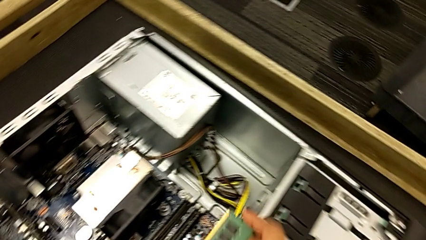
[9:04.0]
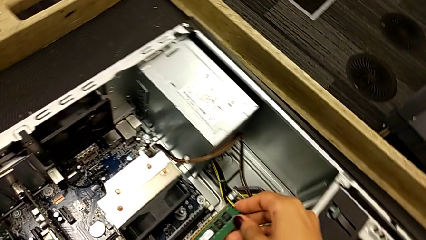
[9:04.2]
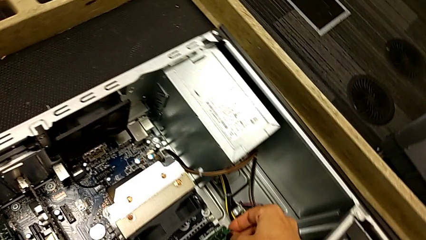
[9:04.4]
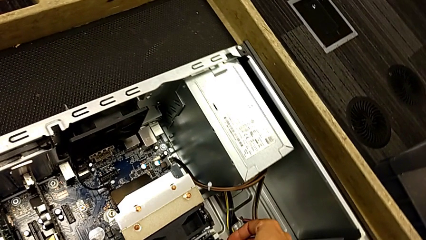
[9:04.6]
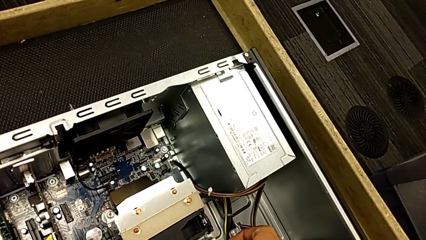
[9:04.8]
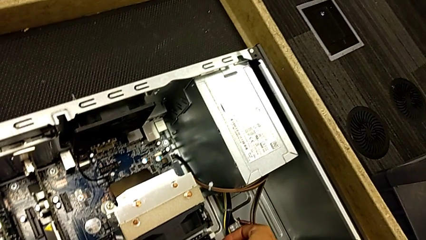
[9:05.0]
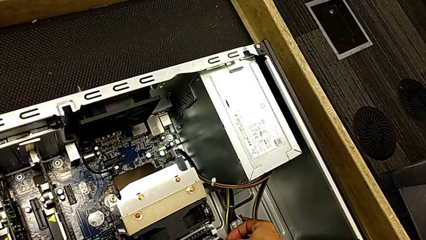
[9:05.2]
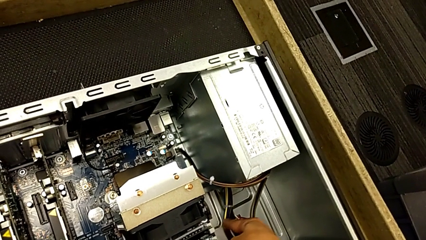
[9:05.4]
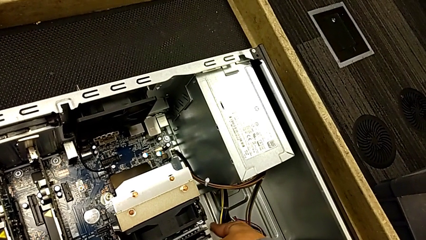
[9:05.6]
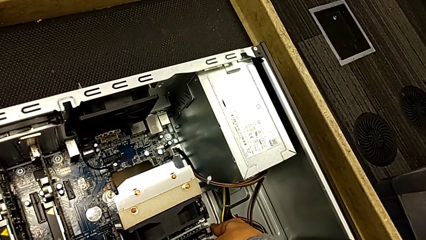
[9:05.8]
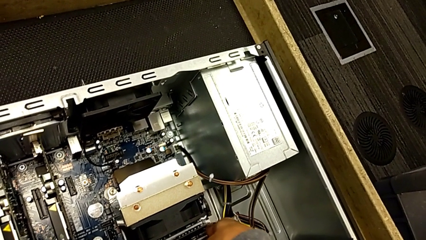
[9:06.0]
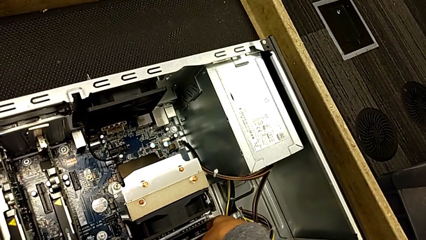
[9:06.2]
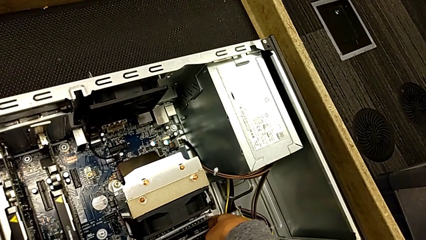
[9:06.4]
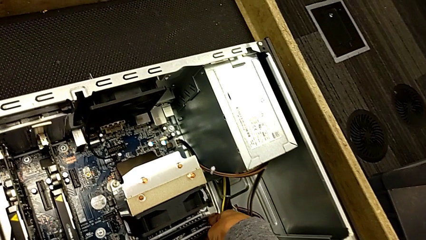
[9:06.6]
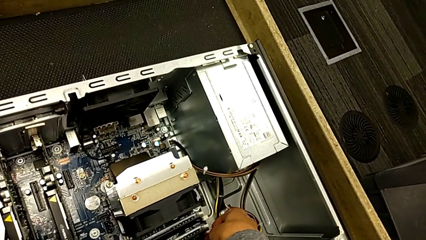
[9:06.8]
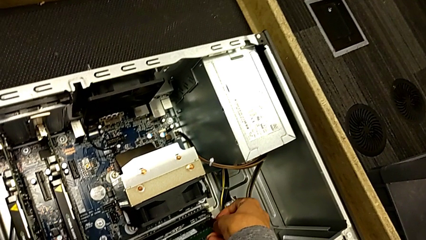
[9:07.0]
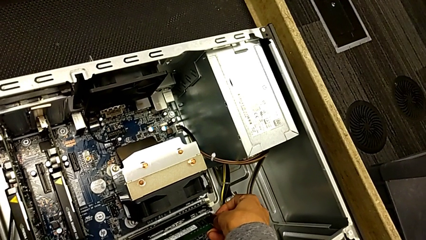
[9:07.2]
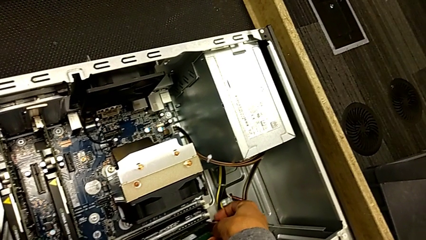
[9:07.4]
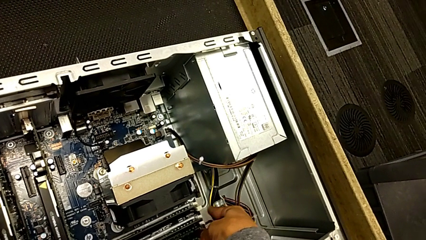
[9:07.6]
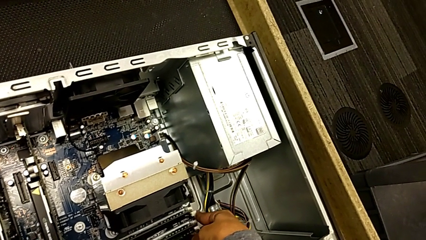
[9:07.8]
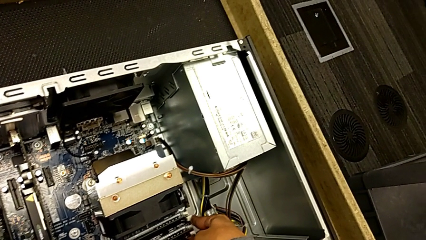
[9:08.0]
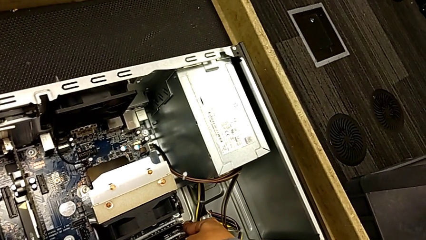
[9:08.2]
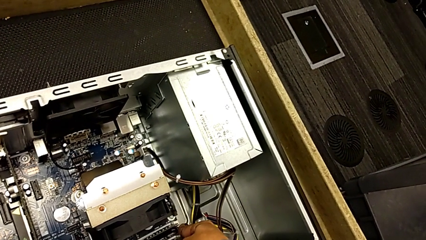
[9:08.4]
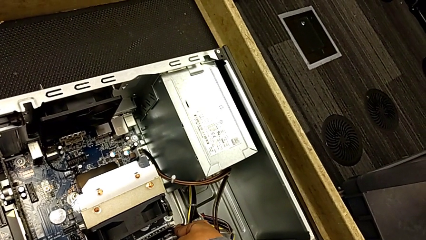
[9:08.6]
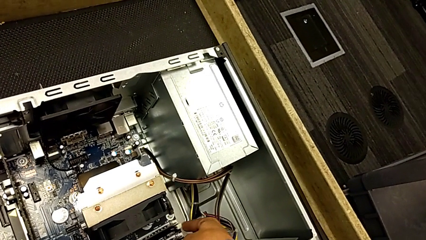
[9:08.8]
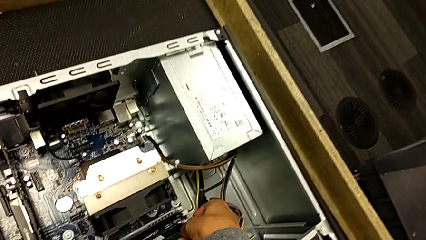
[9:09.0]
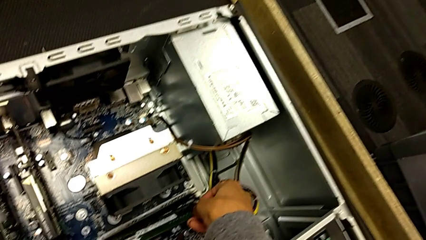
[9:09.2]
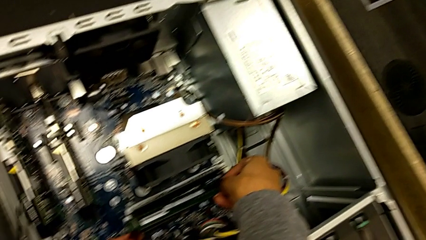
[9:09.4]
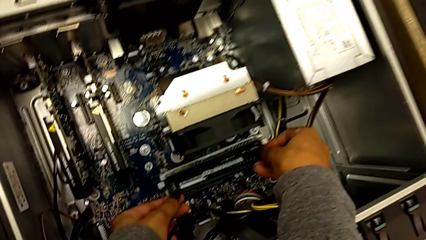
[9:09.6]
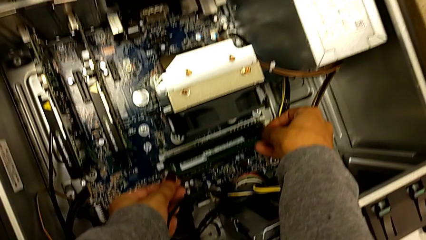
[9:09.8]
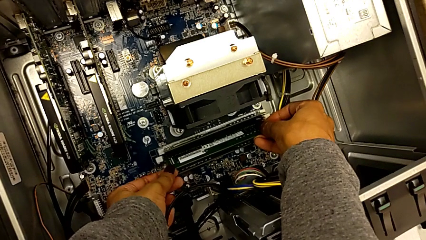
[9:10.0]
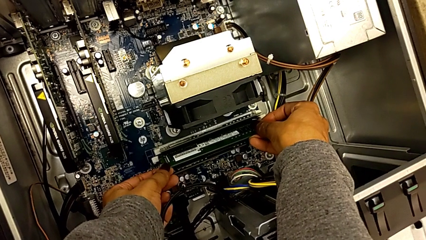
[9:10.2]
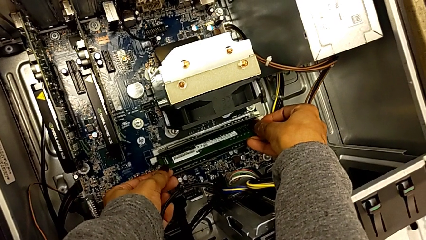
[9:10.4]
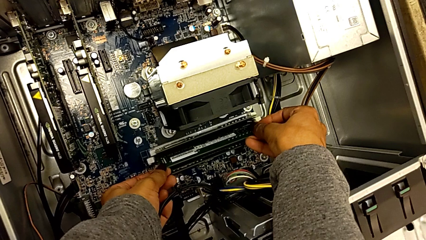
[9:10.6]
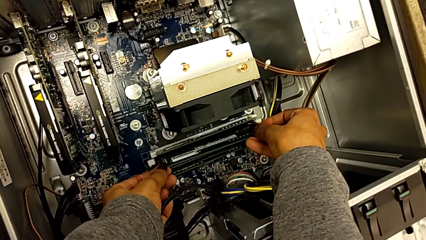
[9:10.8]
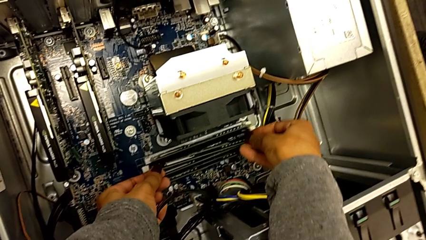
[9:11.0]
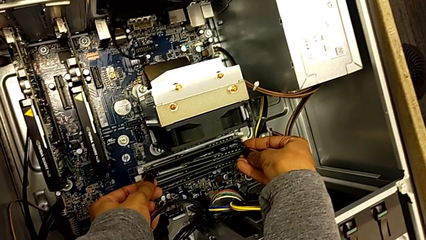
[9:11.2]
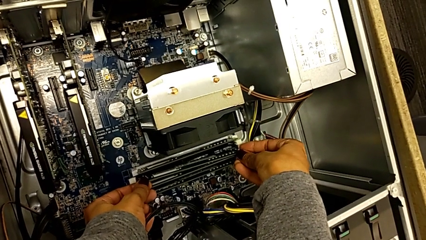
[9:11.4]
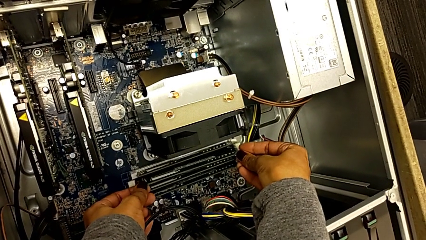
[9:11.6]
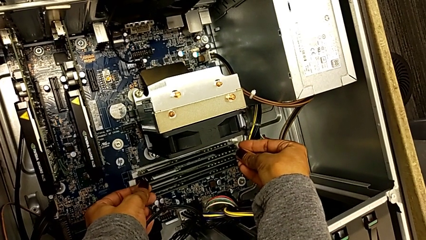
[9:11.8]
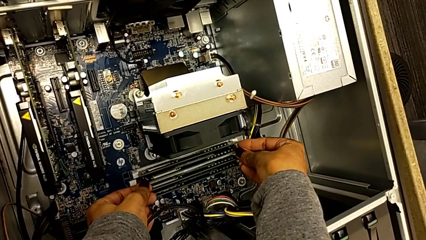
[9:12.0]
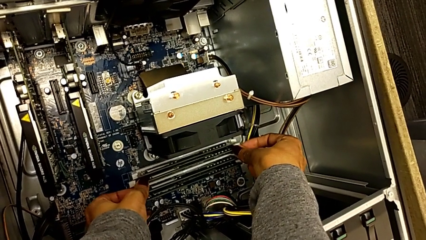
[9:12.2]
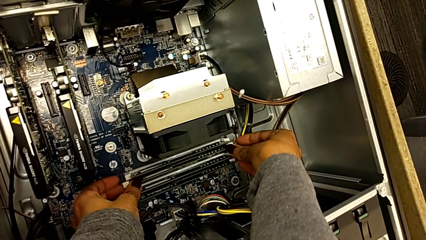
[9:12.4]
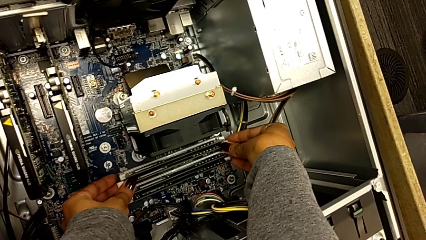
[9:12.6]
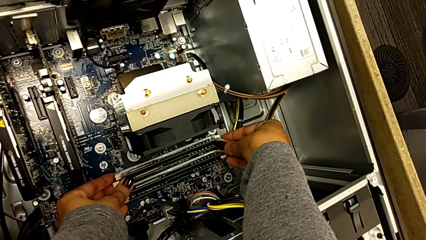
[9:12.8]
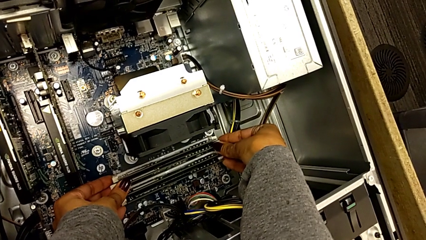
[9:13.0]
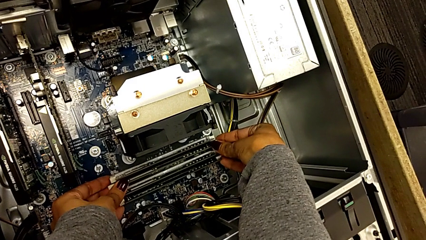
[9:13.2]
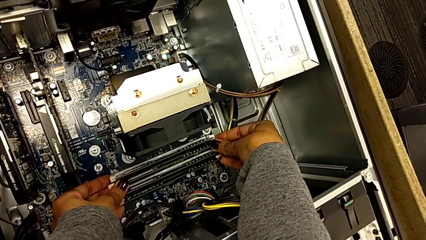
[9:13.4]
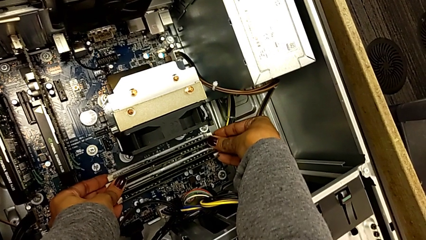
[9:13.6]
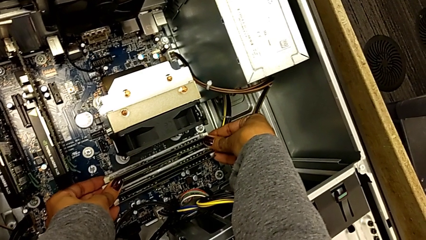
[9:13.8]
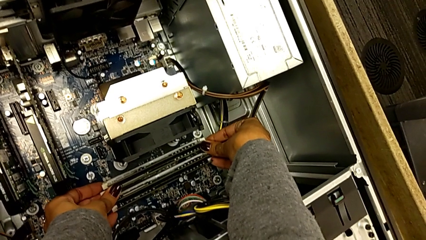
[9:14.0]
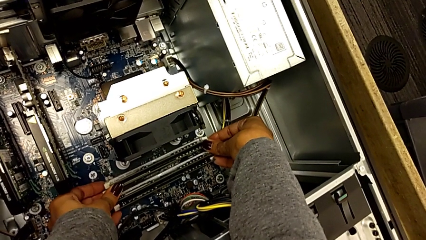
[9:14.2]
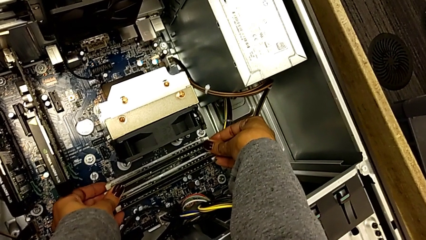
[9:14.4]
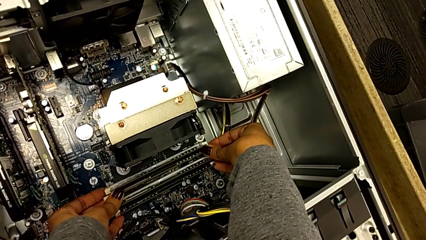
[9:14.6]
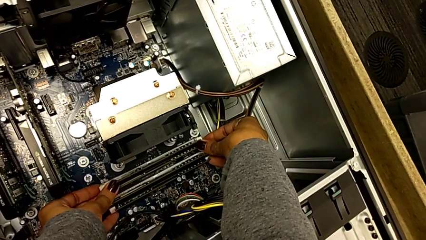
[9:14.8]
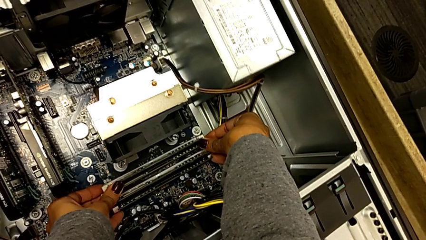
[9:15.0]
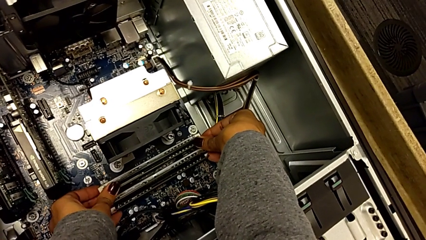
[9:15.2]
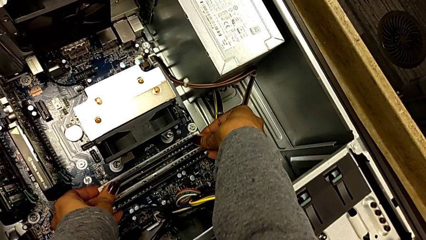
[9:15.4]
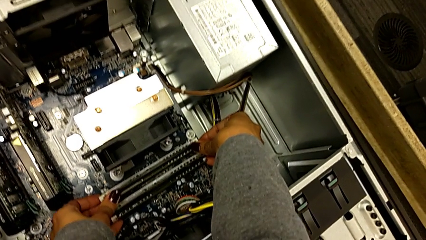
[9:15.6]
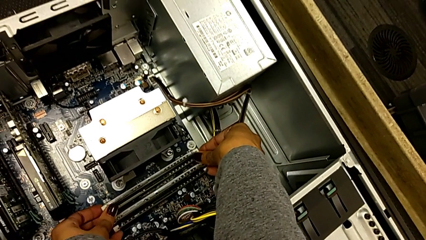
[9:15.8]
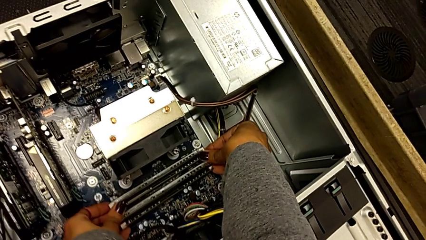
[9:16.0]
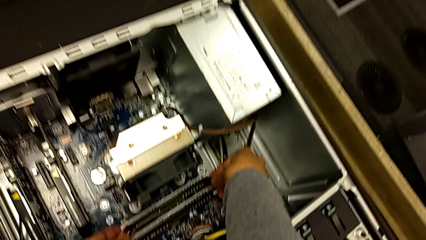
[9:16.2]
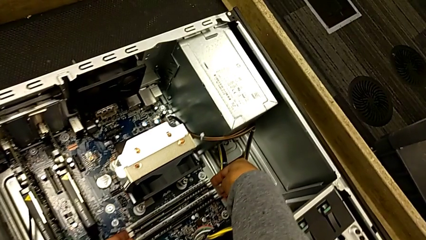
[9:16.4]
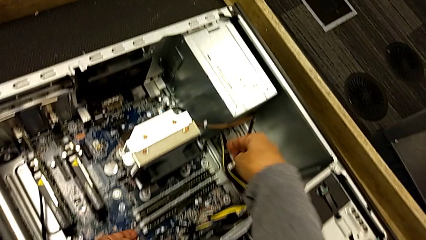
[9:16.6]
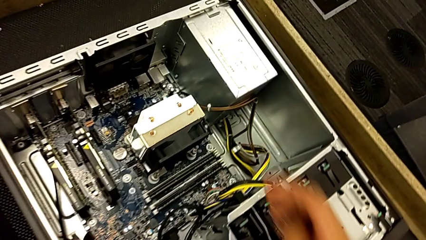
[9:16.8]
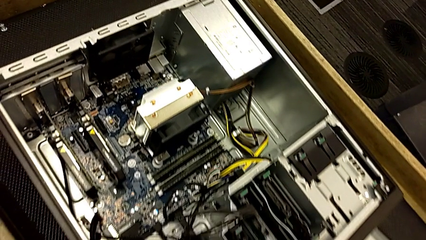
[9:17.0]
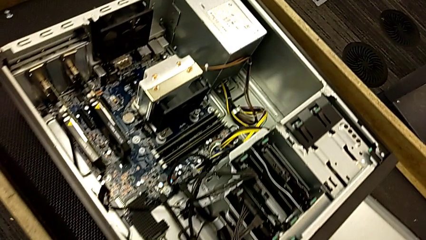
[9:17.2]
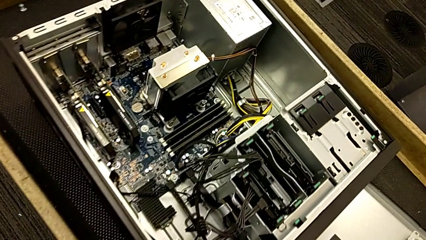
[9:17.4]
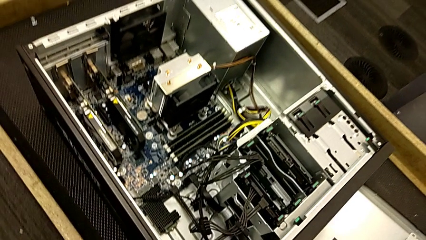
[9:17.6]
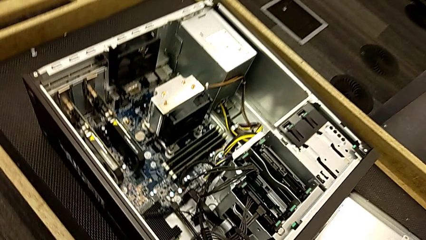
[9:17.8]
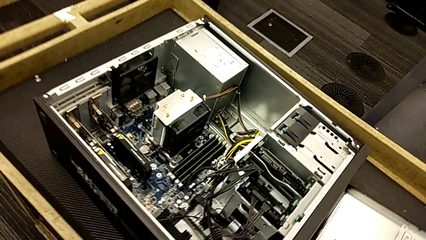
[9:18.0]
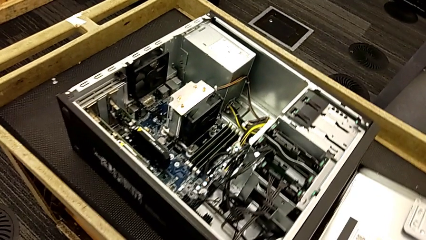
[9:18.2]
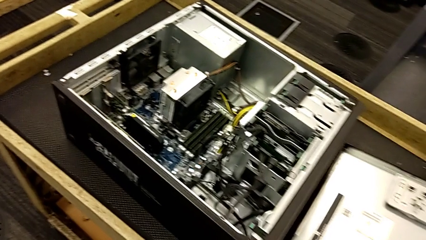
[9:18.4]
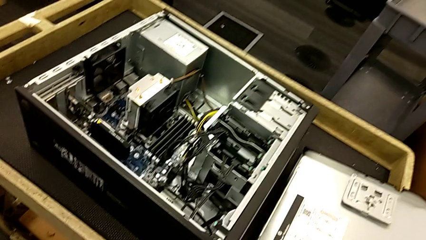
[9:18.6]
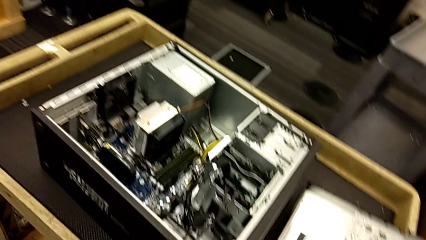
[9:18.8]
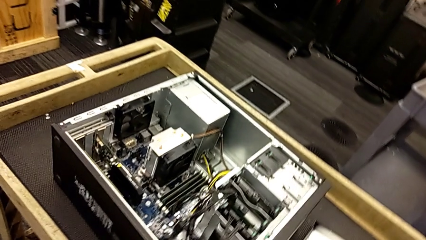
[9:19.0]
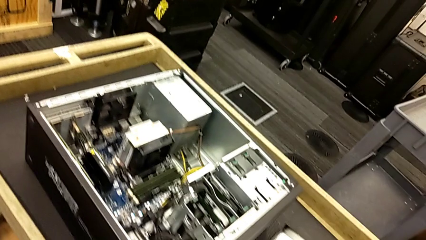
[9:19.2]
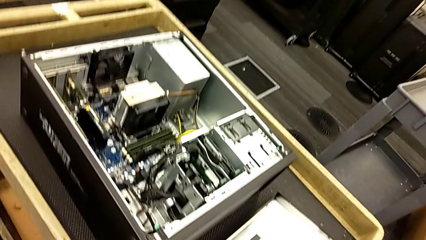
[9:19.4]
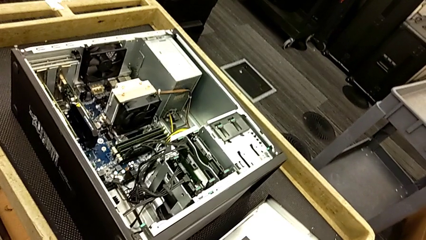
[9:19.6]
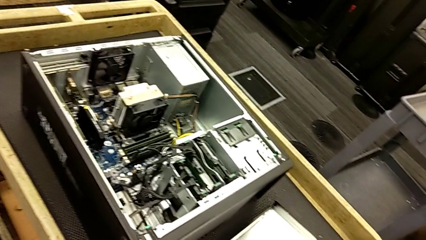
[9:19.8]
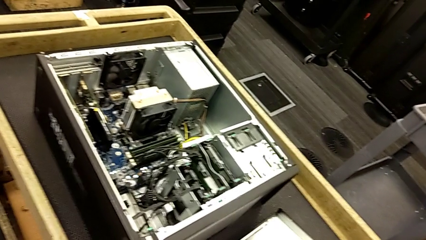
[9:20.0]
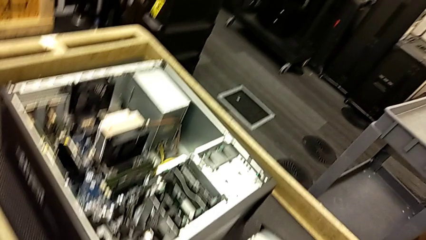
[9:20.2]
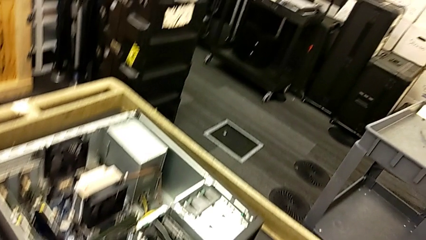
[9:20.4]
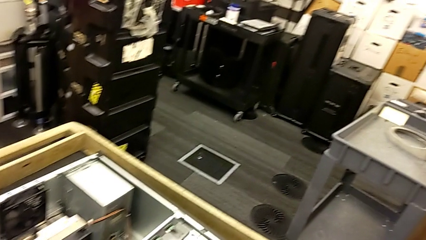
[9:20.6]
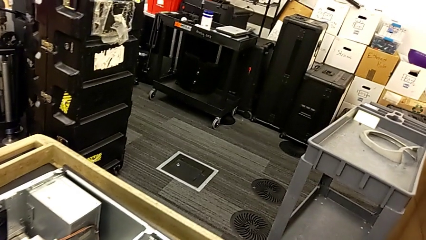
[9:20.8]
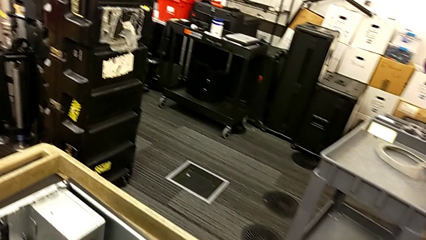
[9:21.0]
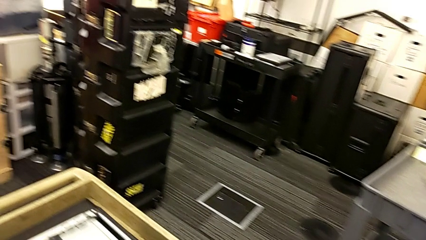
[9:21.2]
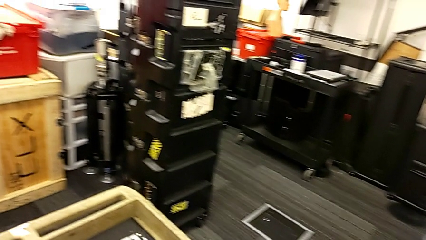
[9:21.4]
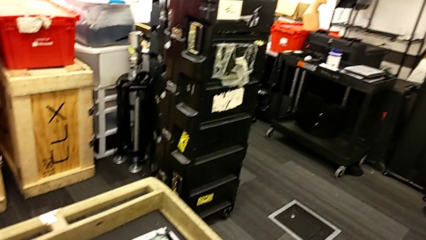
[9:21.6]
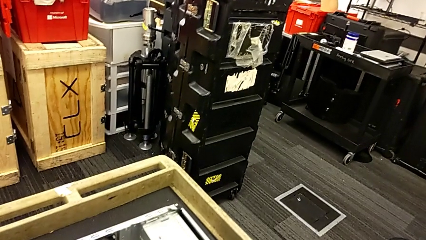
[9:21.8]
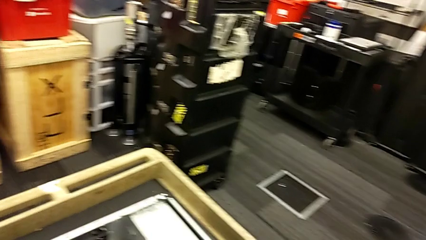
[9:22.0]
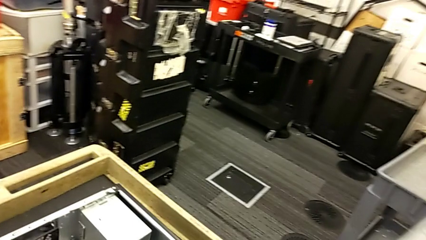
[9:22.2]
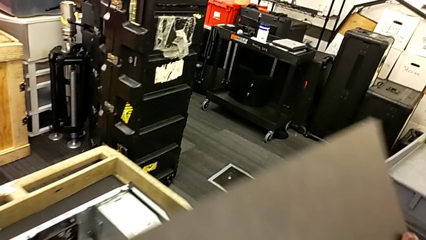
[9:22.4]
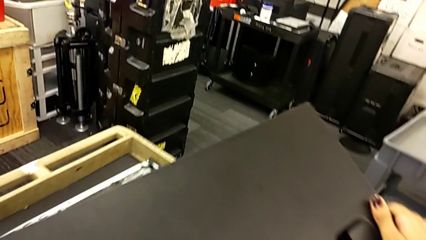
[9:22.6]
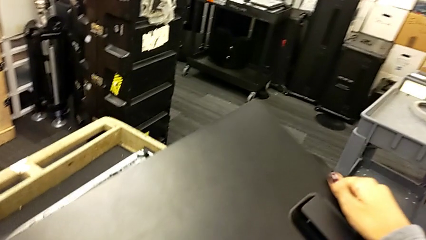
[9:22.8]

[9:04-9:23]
The camera wearer inserts the fourth RAM.
